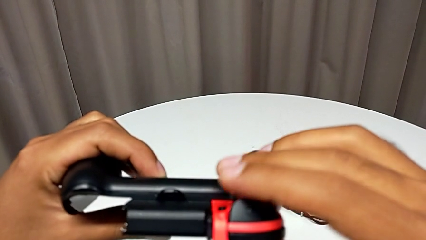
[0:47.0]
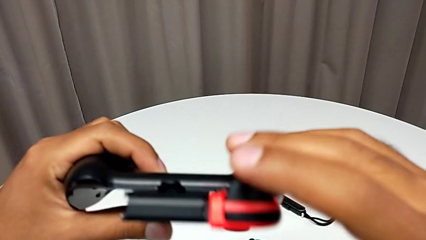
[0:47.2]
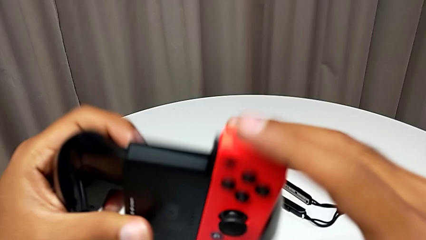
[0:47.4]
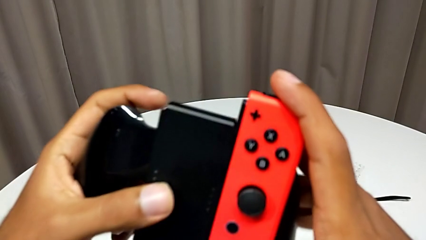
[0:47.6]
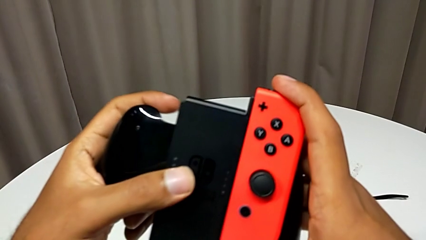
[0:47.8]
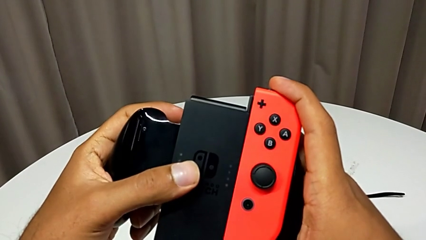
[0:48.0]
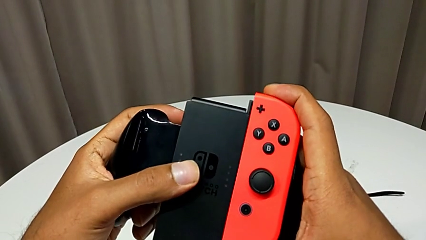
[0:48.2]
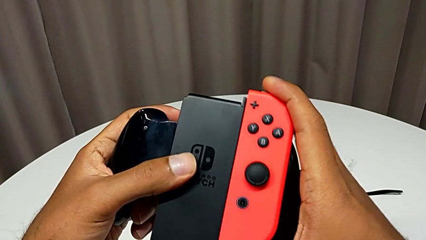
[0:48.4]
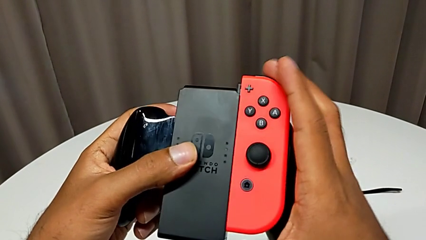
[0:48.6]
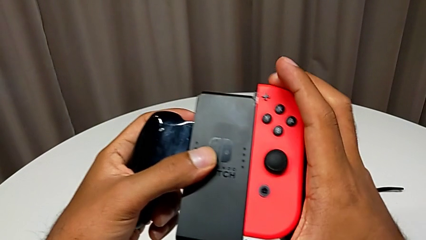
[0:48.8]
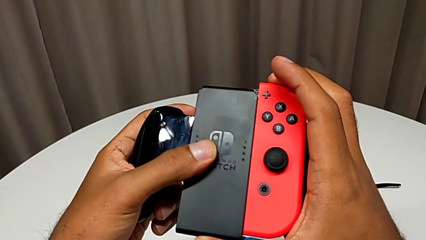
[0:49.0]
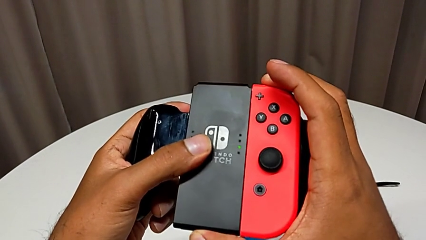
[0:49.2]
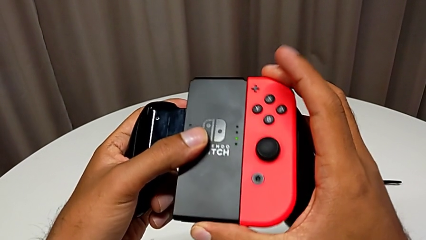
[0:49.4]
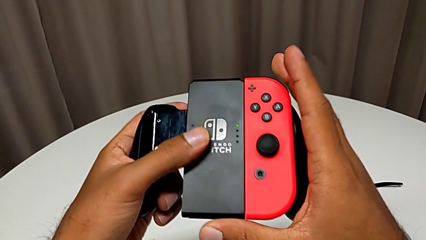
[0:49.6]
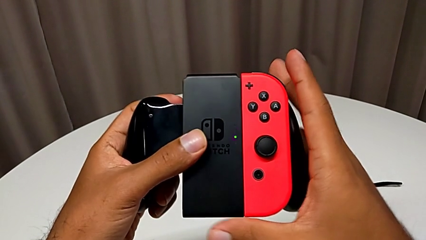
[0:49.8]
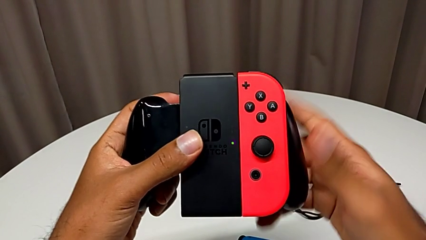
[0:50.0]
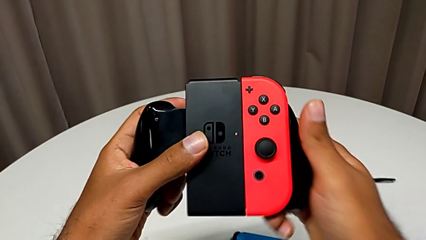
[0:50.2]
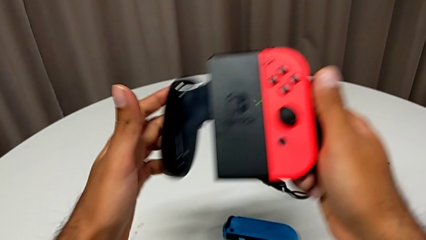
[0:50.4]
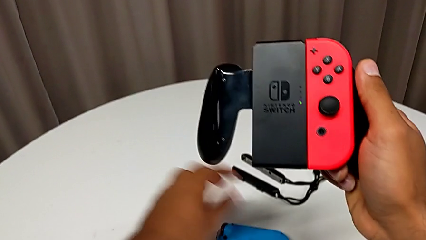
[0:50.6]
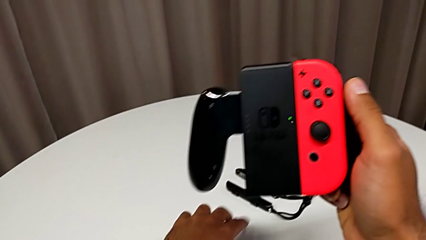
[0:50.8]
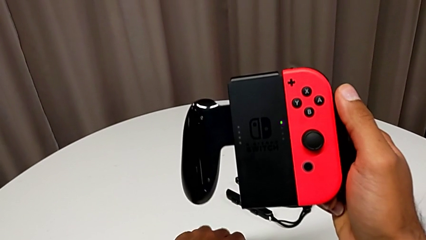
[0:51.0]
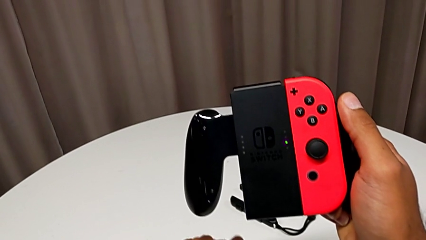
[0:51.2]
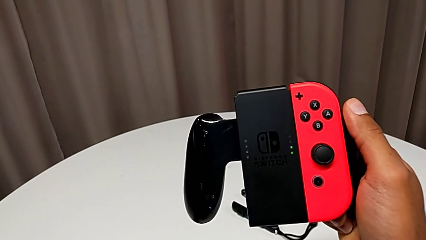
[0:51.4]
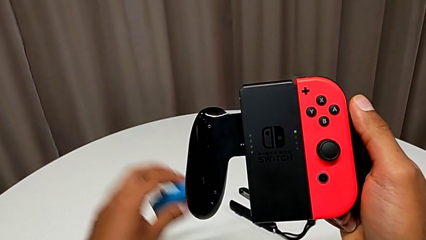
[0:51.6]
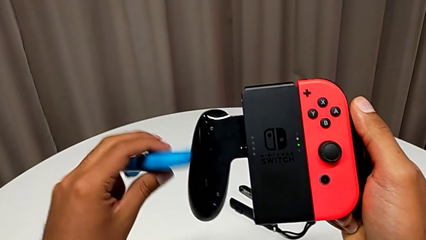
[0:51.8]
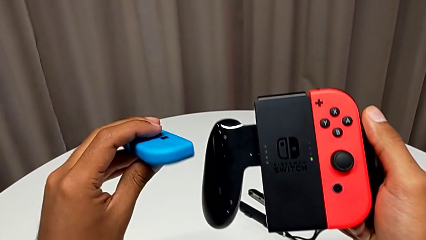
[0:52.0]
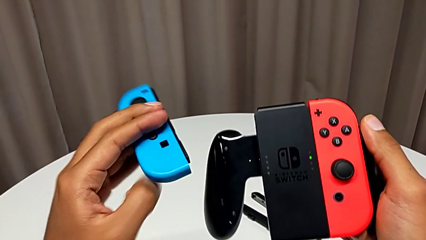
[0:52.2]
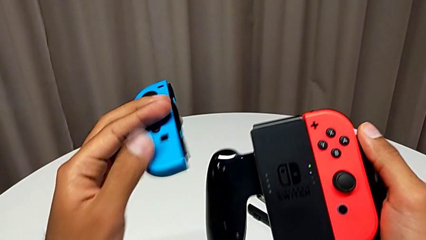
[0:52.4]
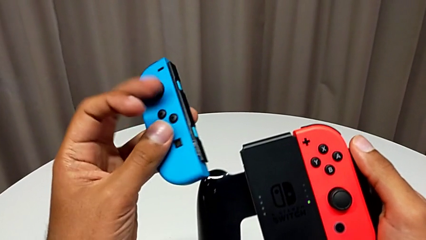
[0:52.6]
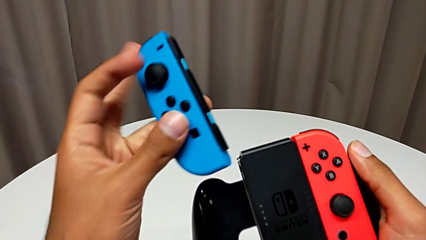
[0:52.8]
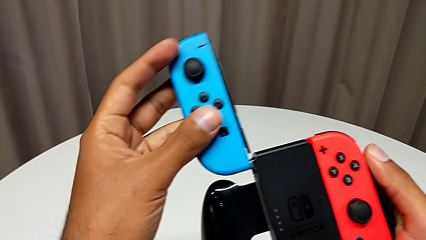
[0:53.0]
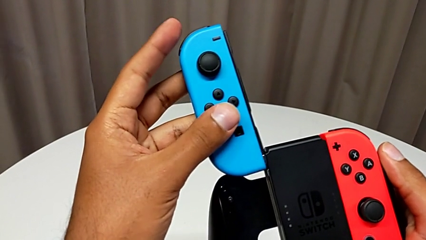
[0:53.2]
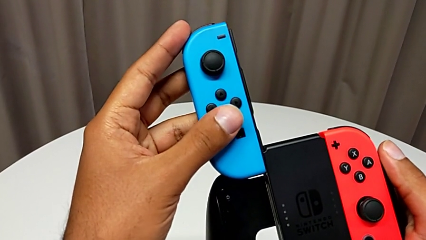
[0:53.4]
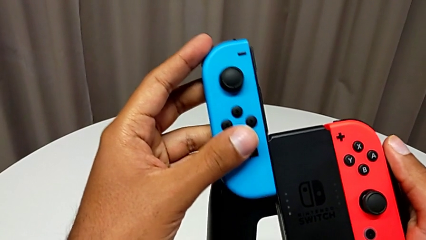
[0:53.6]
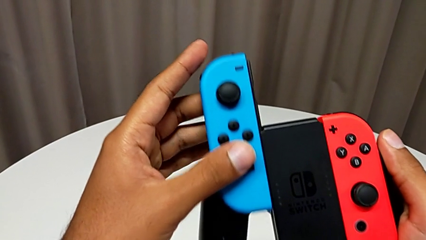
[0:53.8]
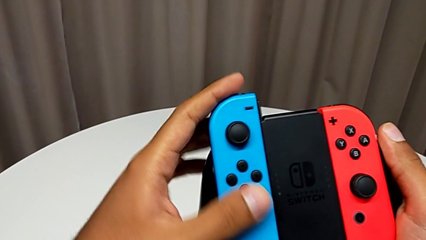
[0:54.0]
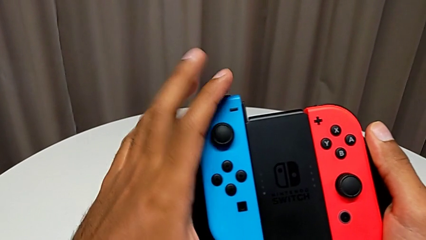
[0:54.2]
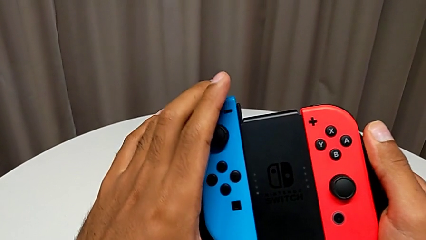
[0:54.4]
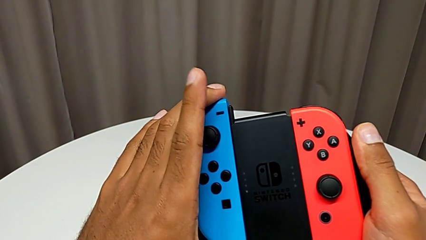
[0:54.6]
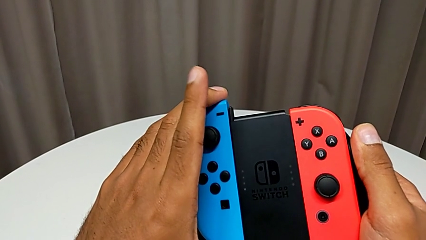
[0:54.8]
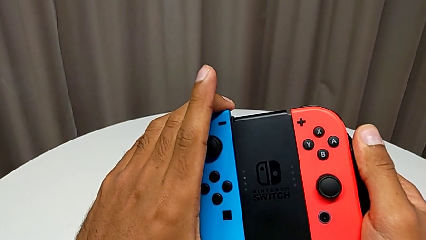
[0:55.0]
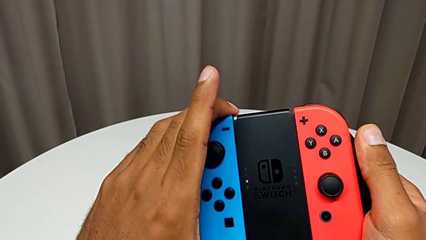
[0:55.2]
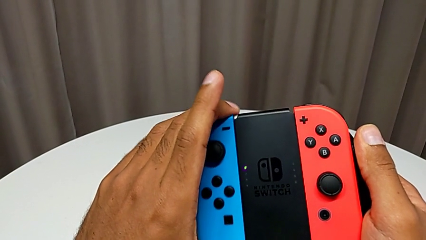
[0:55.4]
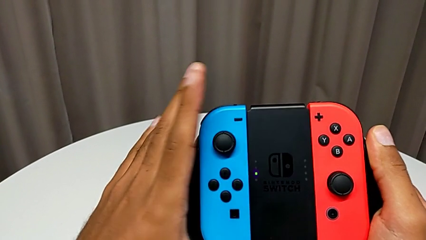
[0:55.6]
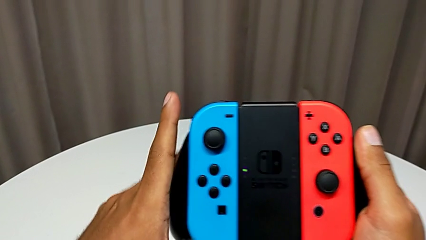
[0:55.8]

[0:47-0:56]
The camera wearer is changing the Joy-Con controller to the comfort grip. They keep assembling the red Joy-Con controller, grab the blue Joy-Con controller and assemble it.

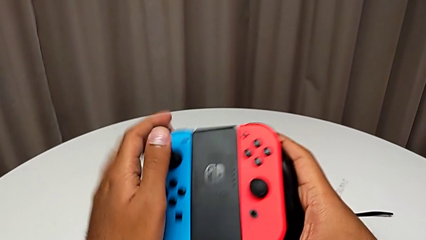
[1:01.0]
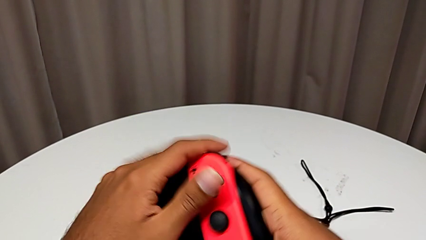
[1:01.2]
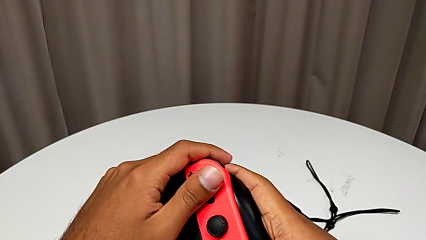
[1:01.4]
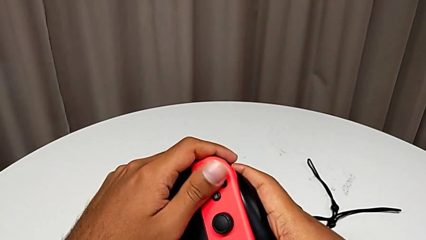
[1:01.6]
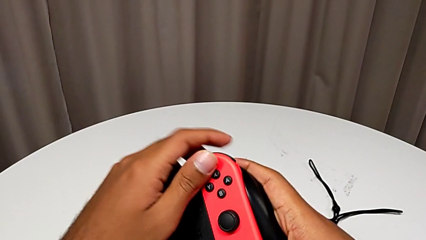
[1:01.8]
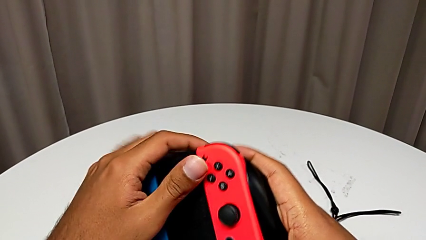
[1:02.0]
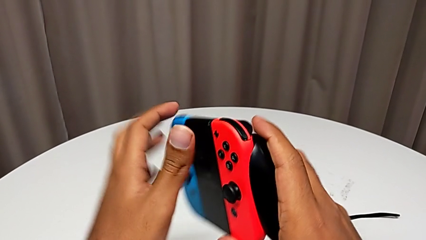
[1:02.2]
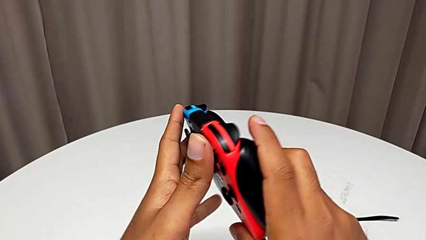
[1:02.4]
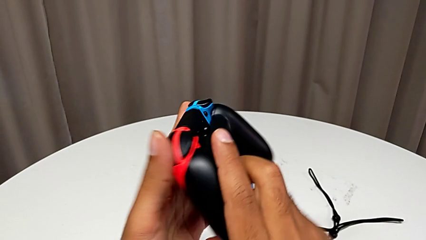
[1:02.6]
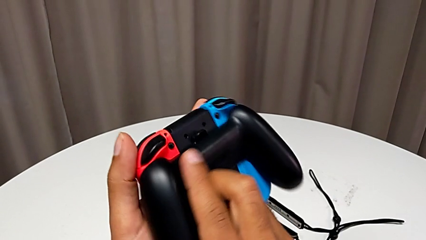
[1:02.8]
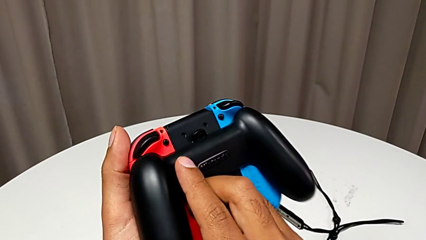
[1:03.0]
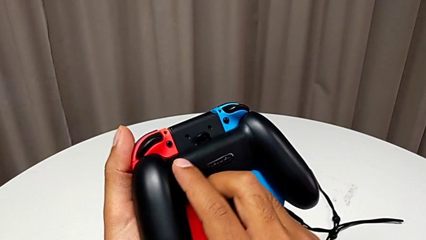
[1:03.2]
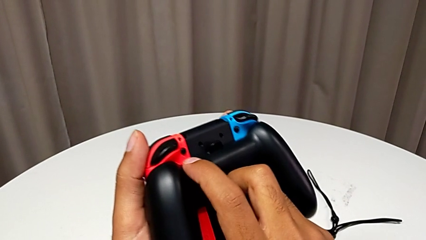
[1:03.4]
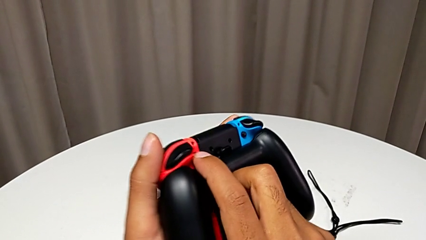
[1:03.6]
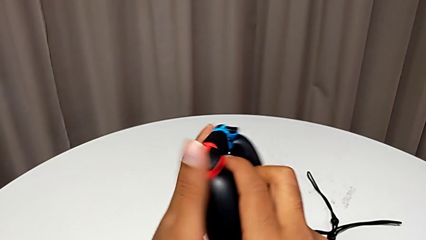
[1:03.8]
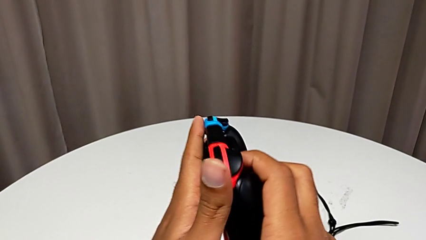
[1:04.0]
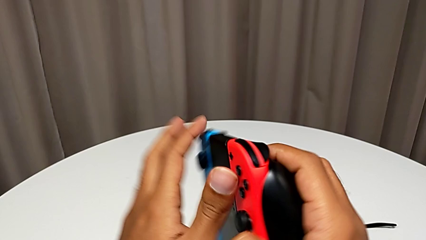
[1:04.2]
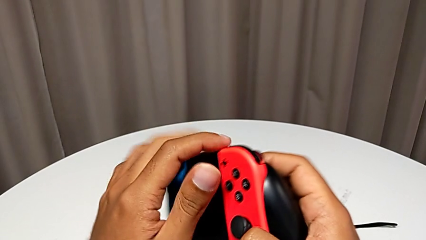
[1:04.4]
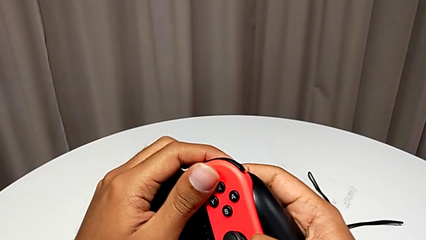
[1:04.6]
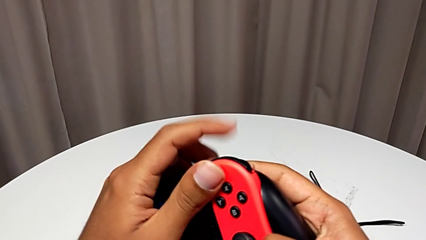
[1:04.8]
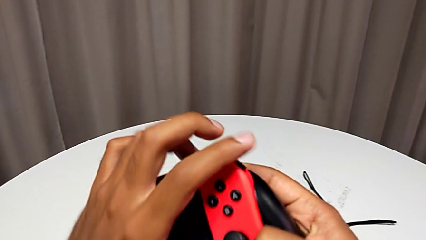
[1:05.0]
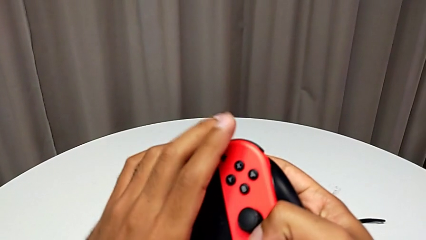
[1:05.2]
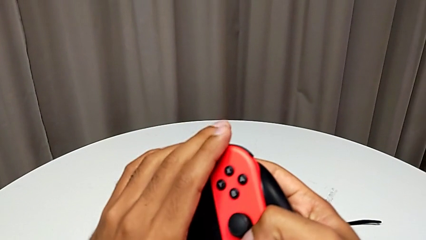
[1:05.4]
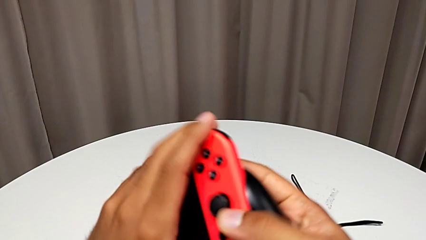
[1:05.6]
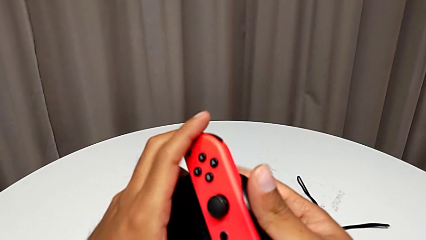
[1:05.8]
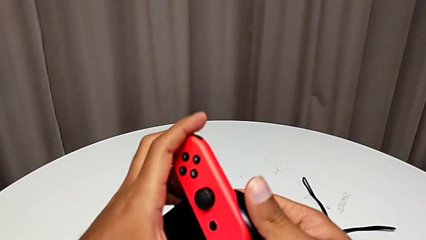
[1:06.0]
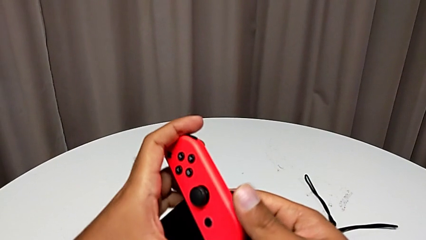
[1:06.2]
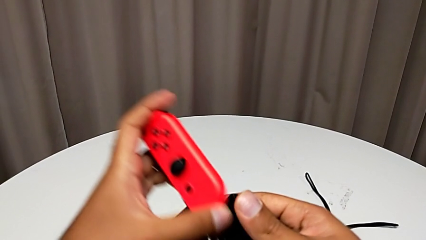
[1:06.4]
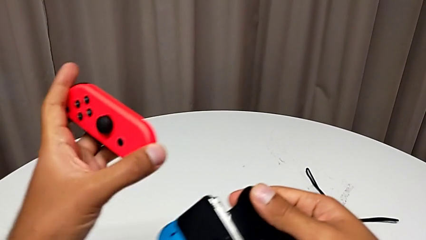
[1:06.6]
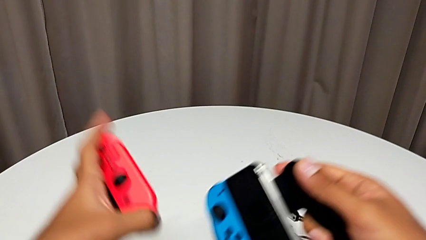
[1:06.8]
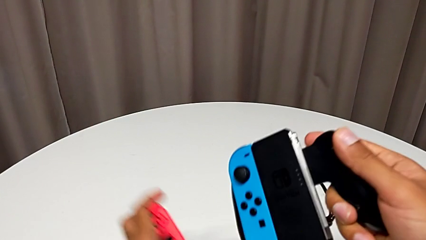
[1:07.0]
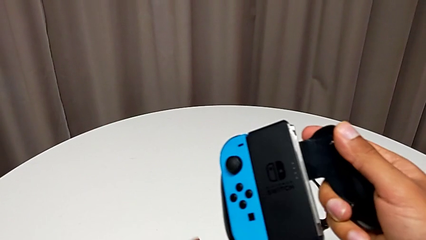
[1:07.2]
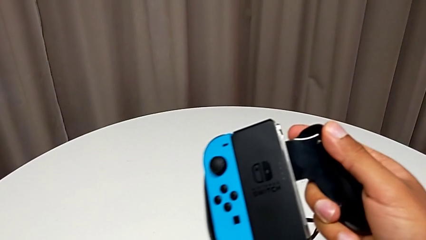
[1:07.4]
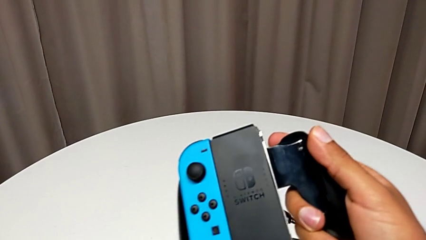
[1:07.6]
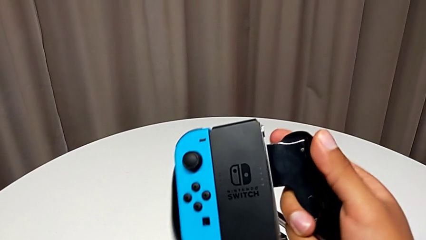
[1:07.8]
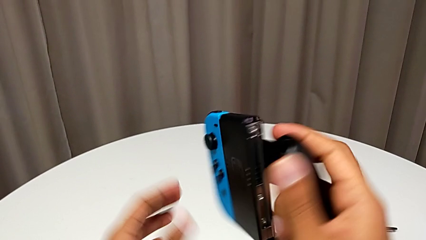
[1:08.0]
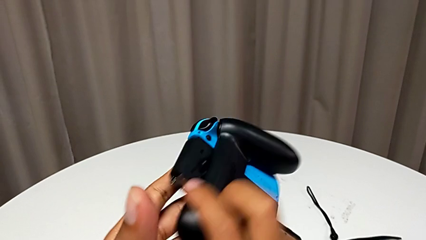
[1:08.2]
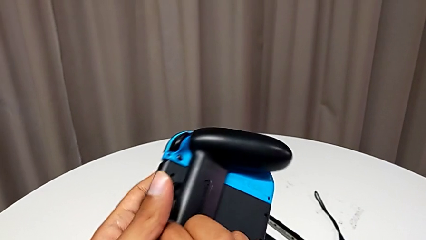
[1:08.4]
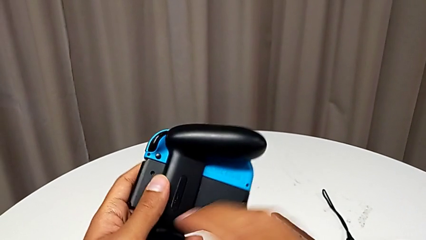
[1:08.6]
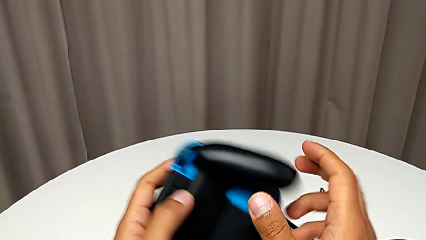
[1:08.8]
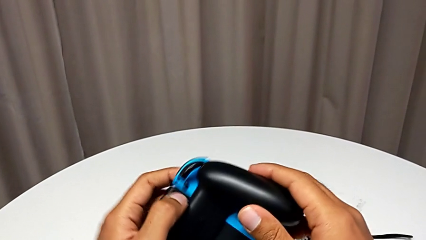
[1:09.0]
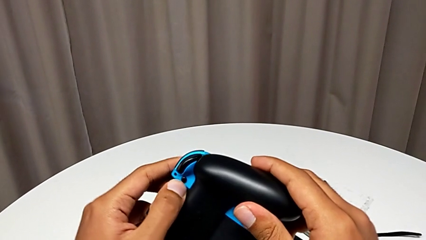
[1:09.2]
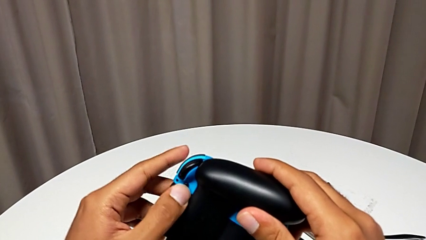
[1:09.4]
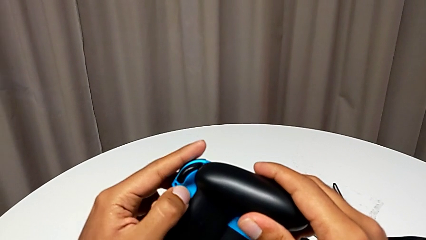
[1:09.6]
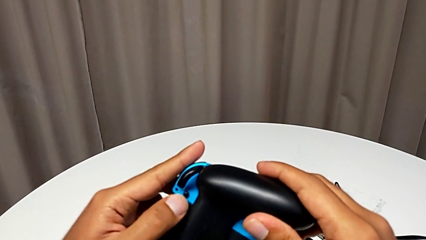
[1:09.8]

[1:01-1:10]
The camera wearer is changing the Joy-Con controller from the comfort grip to the Joy-Con straps. They hold the comfort grip and withdraw the red Joy-Con controller.
